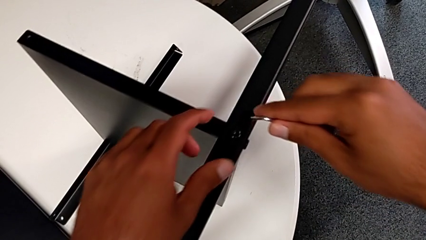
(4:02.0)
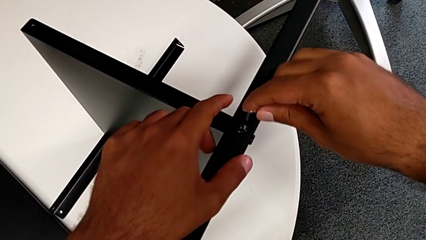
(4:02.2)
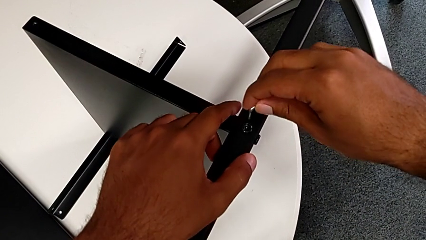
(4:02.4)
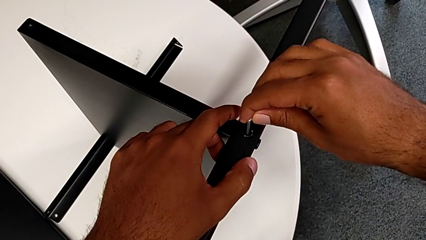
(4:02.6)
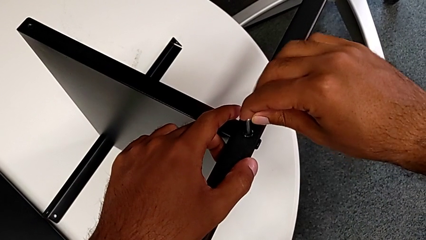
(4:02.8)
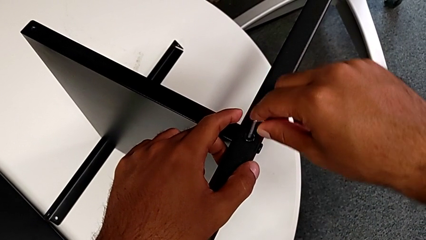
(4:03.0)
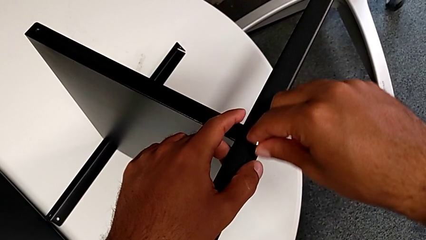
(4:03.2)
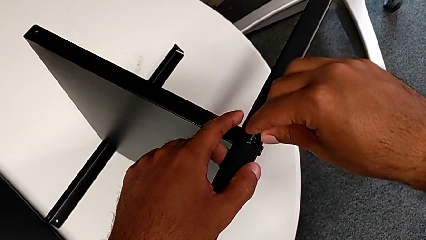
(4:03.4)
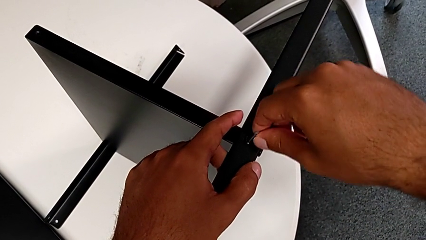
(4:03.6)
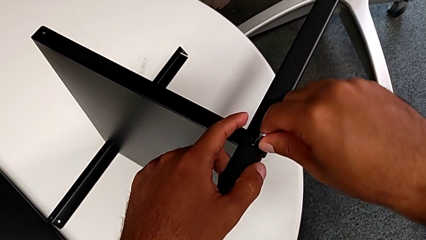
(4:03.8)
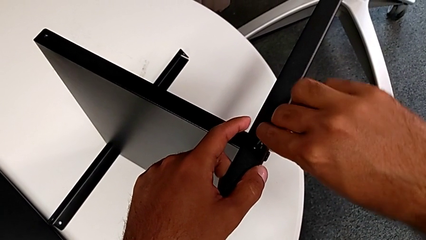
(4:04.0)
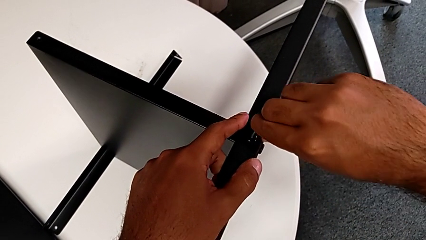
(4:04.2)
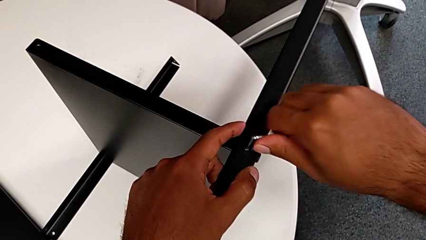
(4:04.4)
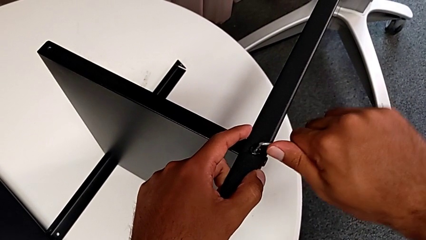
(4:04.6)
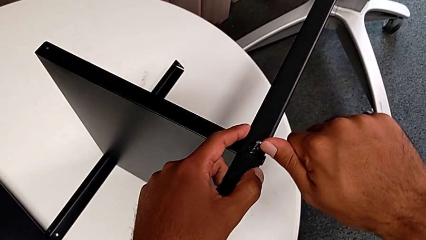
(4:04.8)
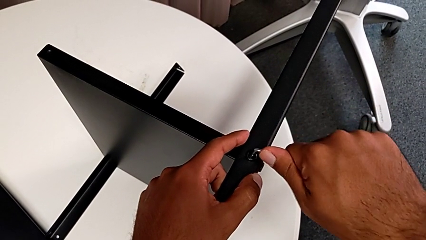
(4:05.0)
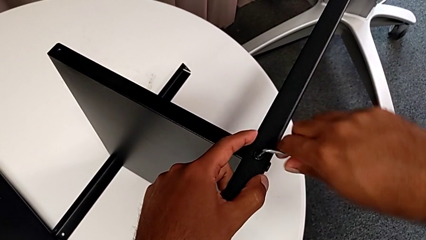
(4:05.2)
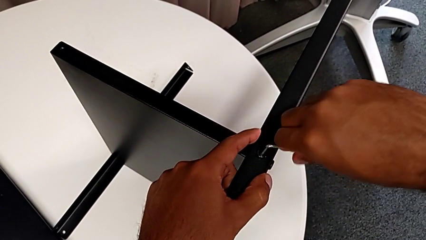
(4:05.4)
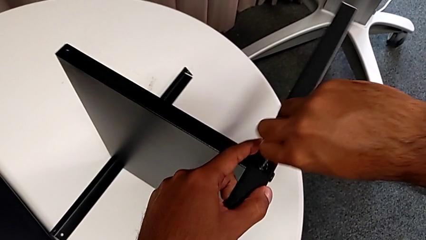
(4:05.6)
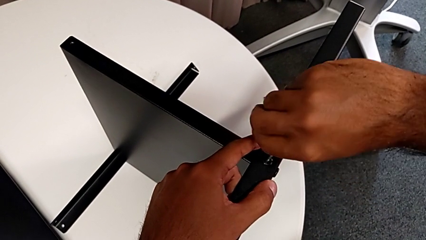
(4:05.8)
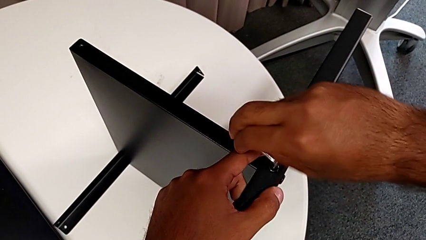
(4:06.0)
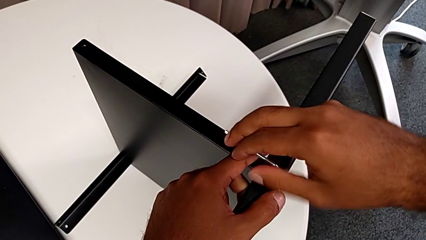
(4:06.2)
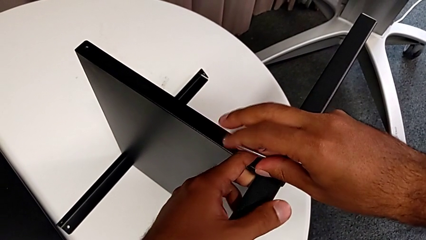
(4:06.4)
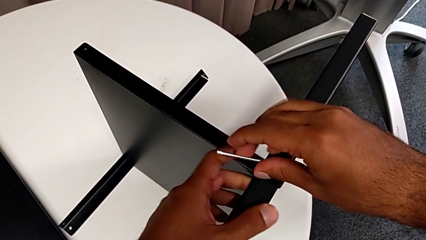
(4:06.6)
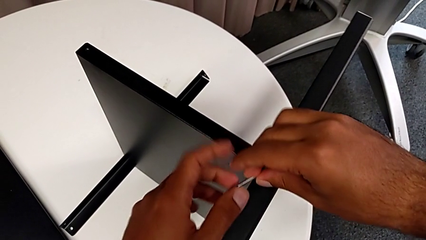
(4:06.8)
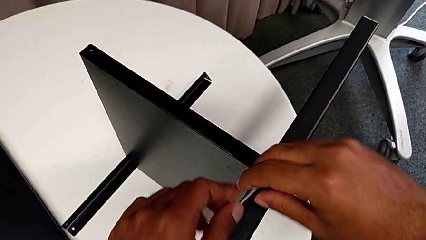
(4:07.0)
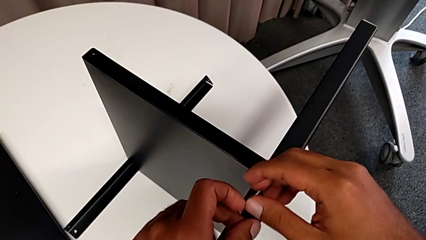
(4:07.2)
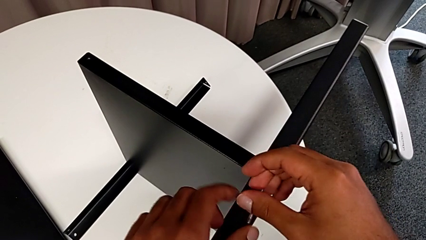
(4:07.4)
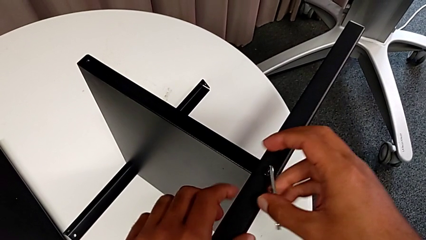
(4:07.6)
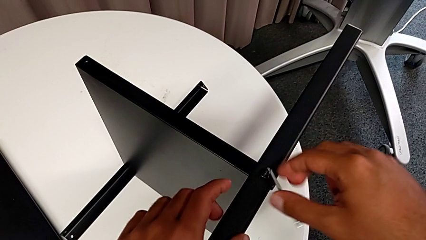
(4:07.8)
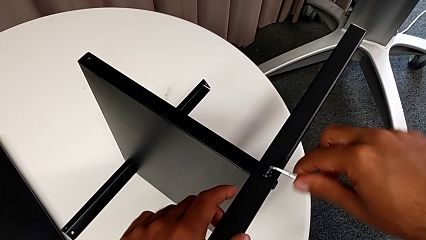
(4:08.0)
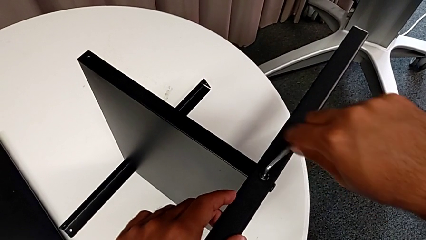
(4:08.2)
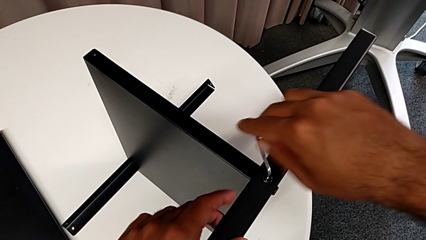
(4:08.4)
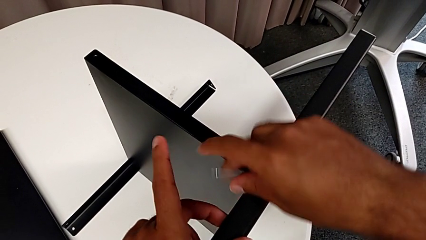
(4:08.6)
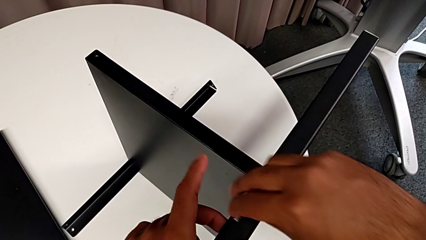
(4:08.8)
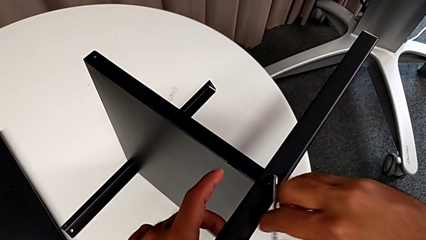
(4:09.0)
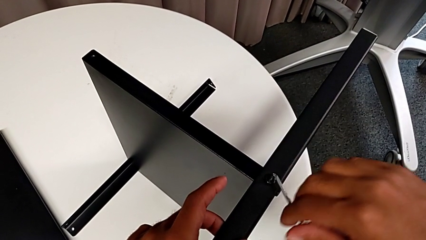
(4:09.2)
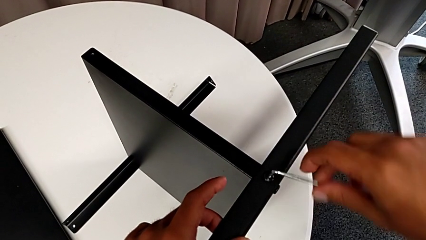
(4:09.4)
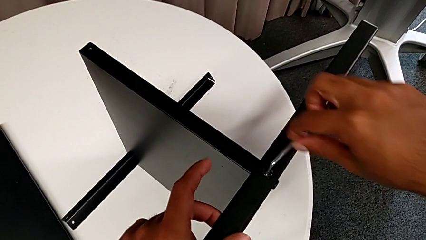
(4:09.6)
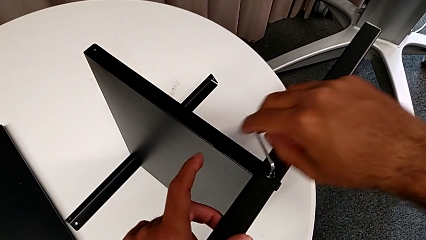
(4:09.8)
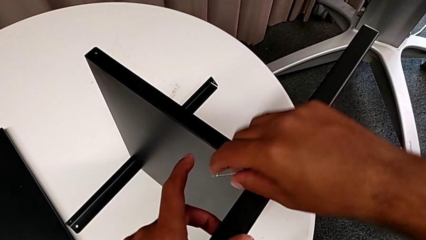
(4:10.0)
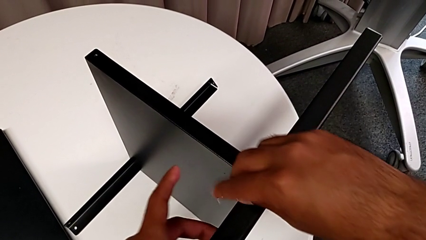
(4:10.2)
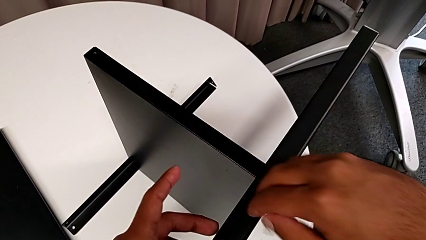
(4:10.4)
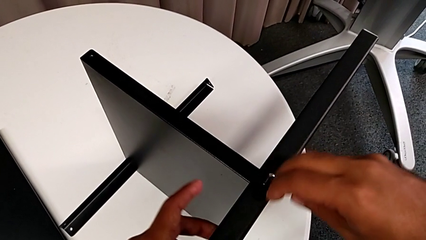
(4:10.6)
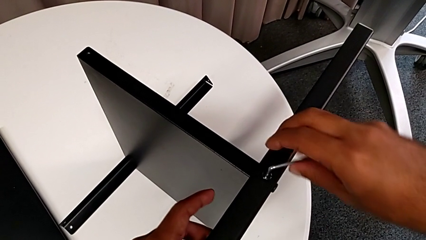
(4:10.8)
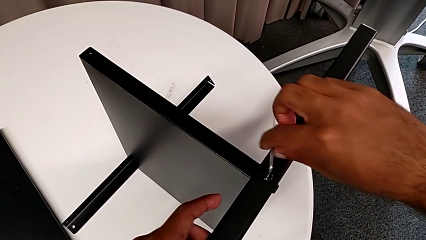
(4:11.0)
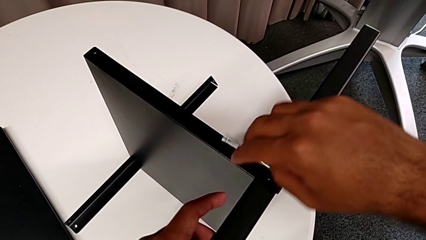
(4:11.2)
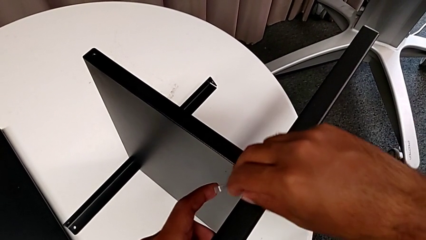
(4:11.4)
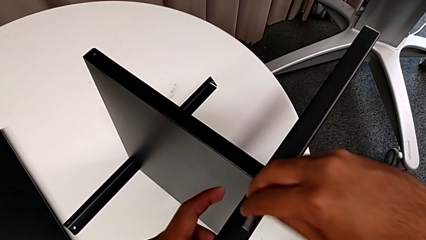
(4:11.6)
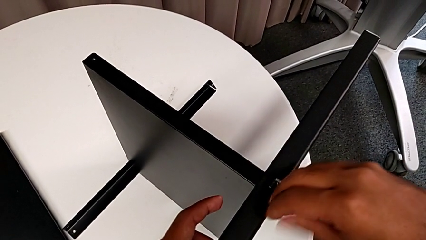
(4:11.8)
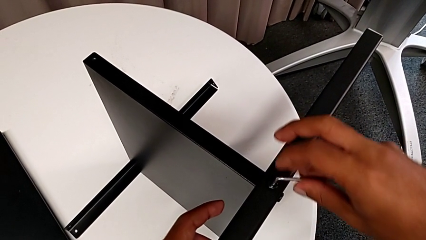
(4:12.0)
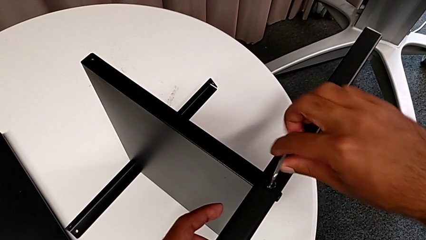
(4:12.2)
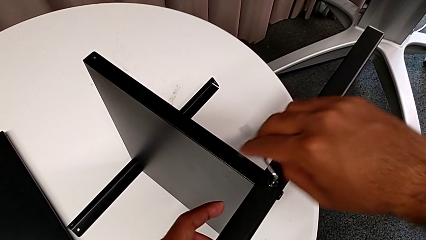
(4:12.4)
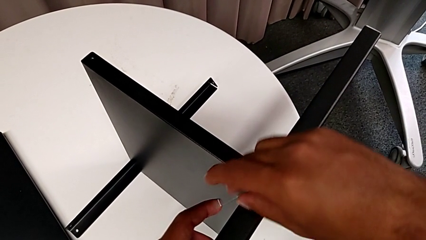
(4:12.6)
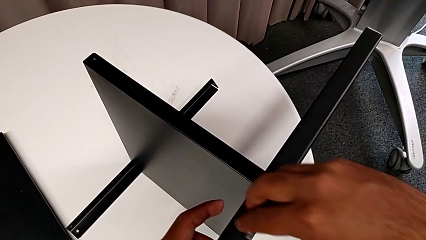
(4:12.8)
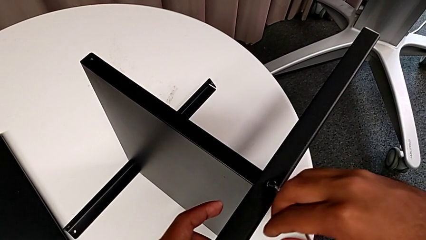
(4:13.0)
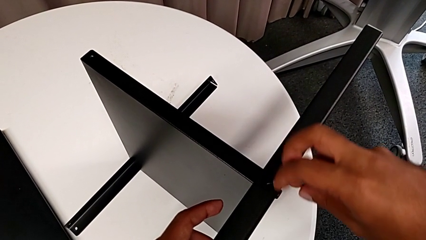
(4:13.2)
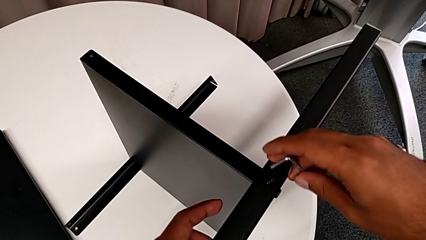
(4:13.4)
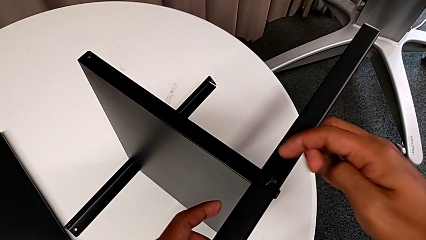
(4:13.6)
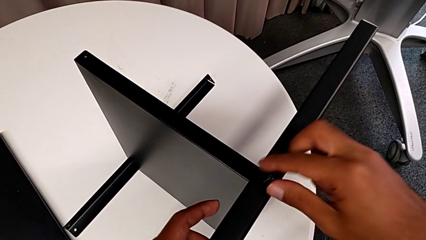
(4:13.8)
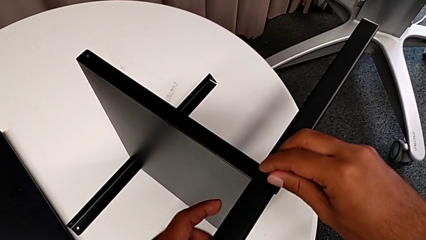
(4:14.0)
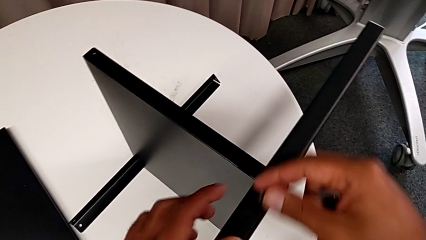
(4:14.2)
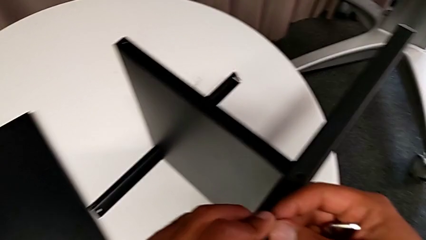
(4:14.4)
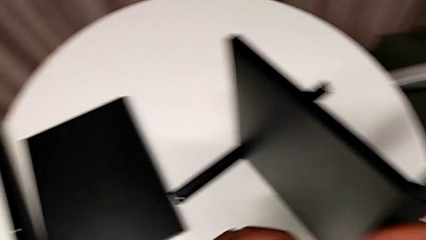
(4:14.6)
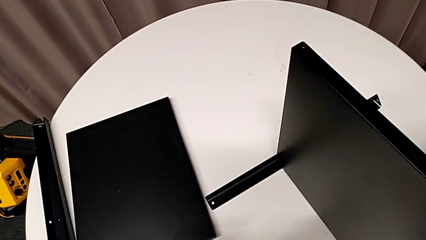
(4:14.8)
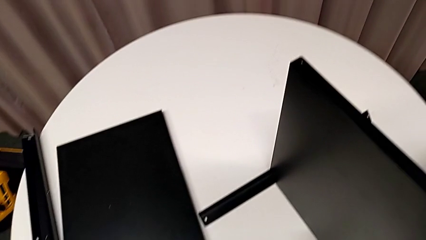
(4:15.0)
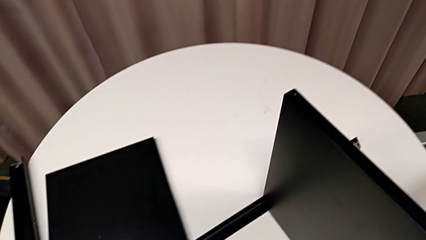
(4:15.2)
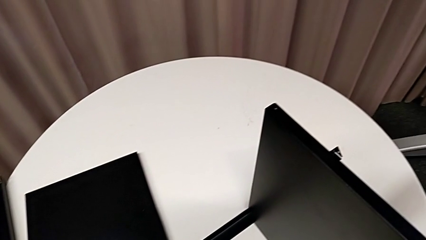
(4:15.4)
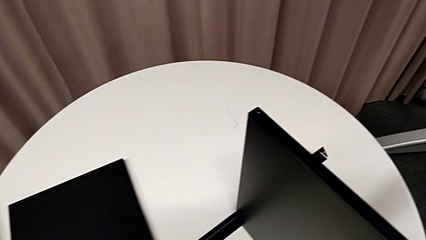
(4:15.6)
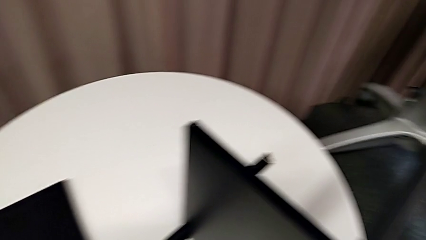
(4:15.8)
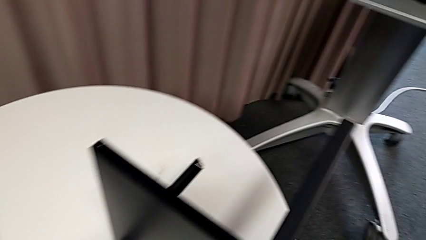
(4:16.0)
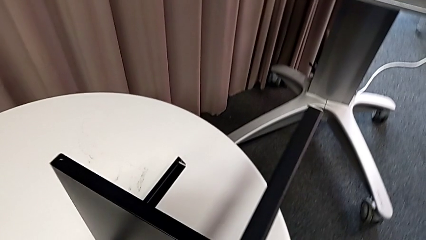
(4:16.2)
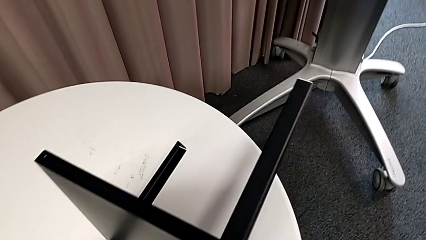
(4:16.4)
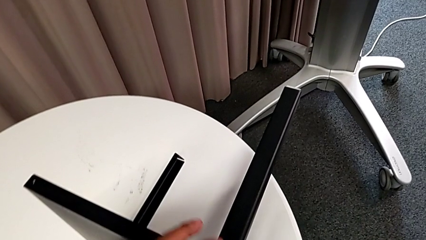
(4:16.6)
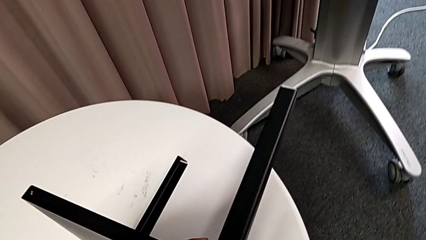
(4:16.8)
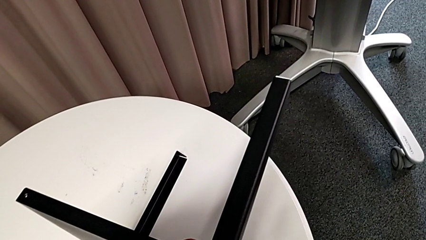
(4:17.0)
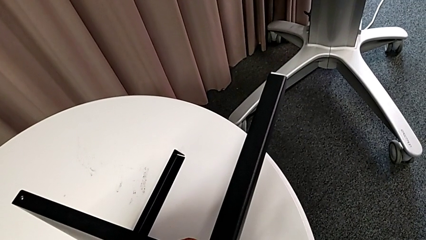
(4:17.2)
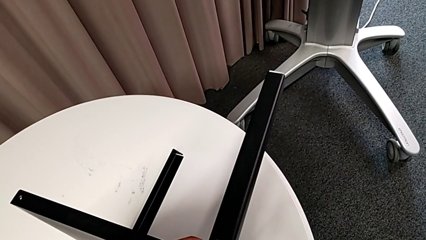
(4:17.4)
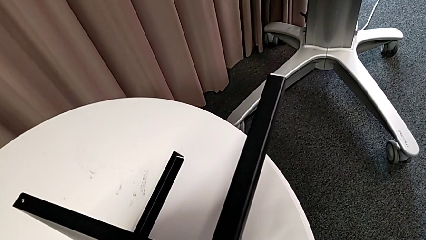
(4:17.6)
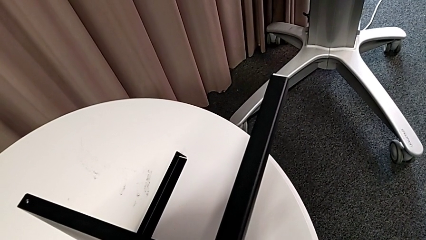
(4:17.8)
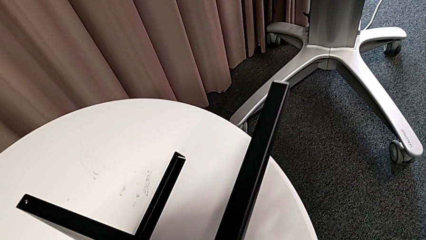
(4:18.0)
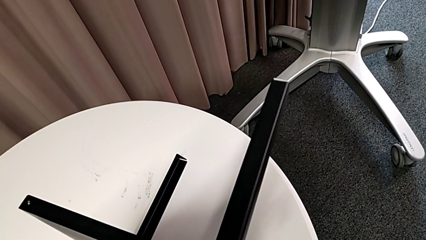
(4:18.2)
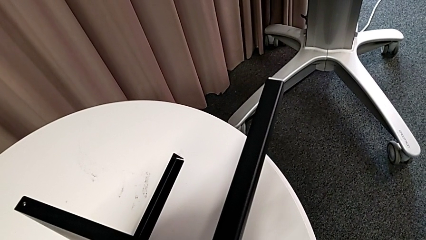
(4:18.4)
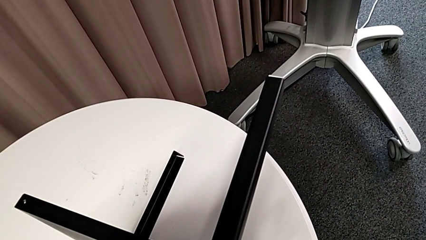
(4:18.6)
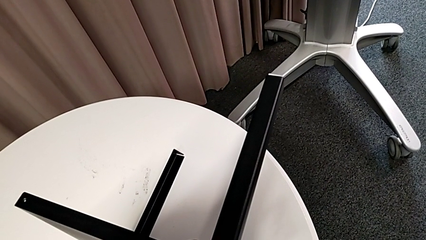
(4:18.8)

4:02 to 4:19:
The camera wearer is removing the third leg. They insert the Allen wrench, unscrew the hex socket head, withdraw the Allen wrench, disassemble the hex socket head, place it and insert the Allen wrench.
